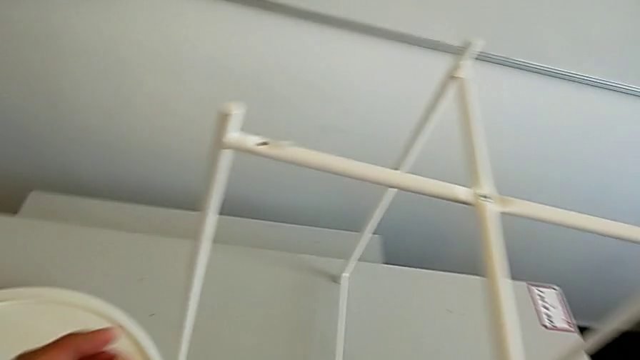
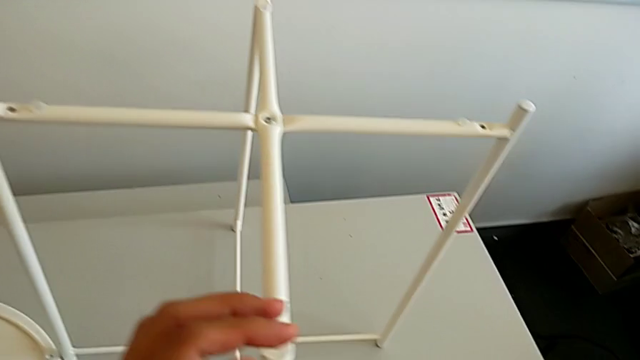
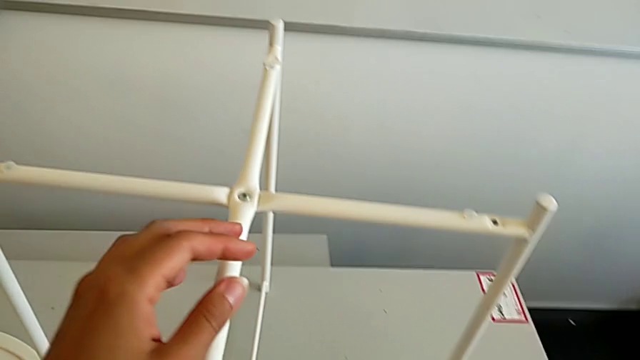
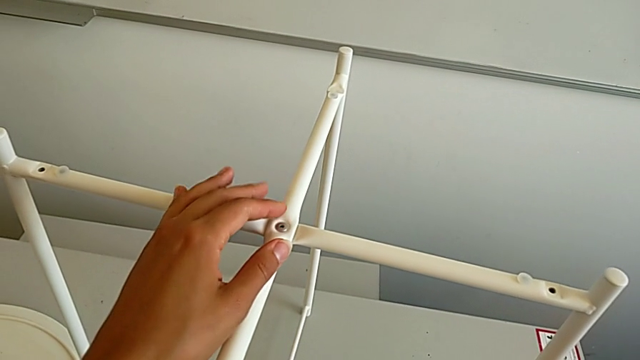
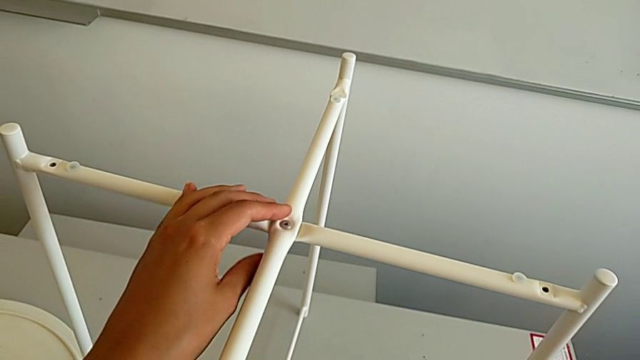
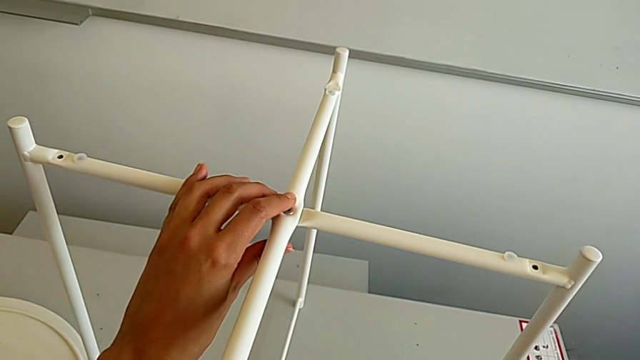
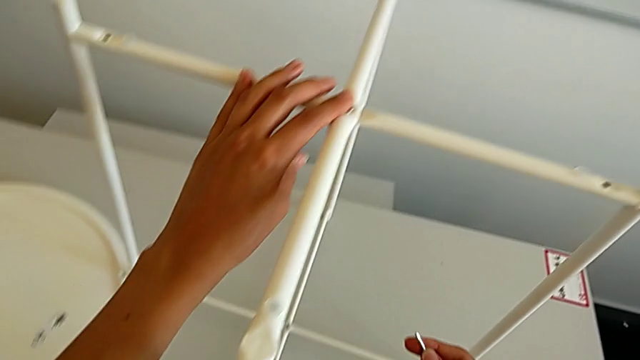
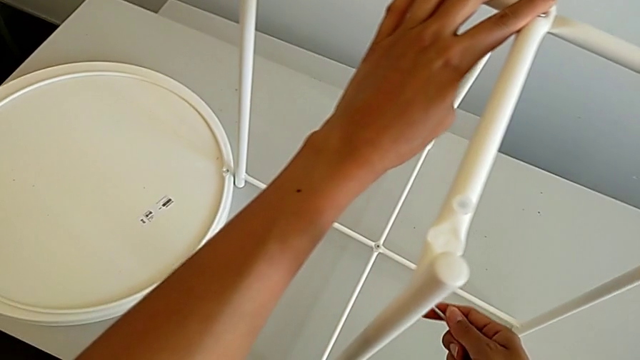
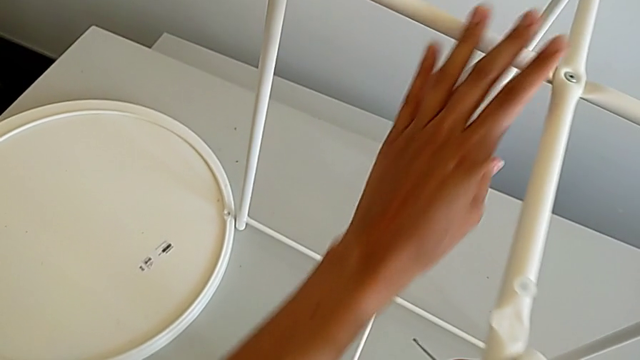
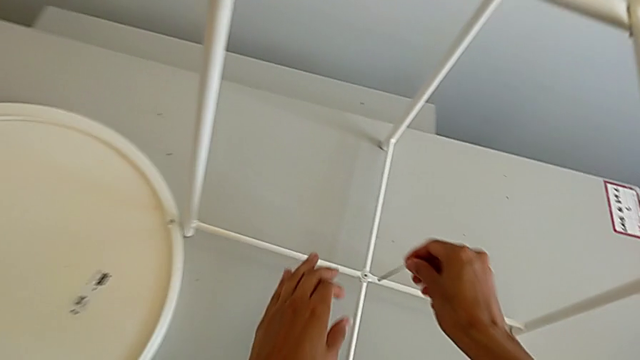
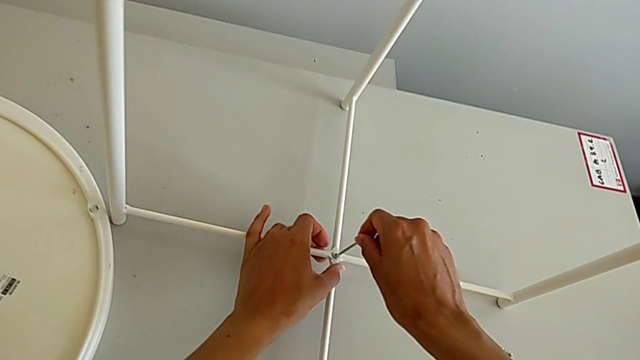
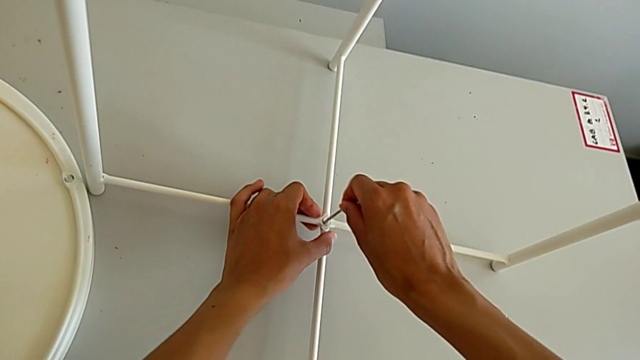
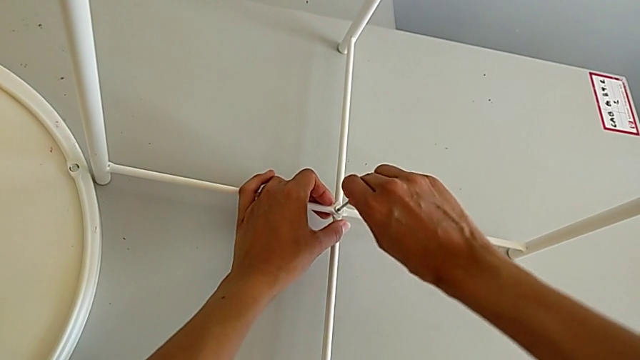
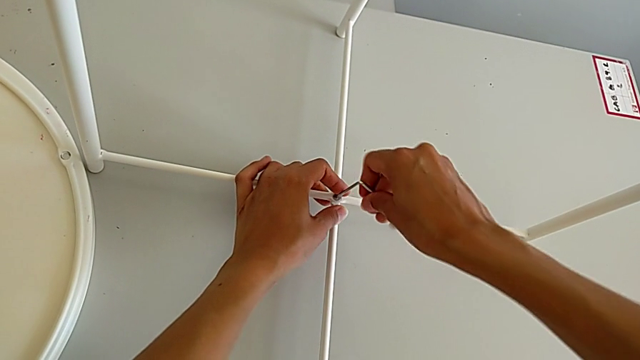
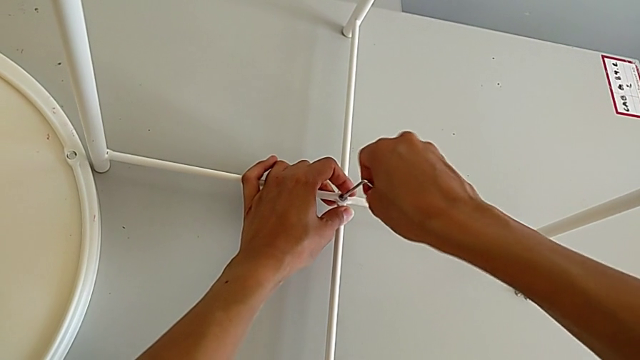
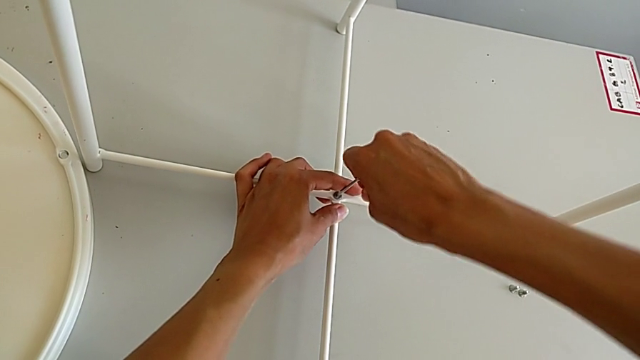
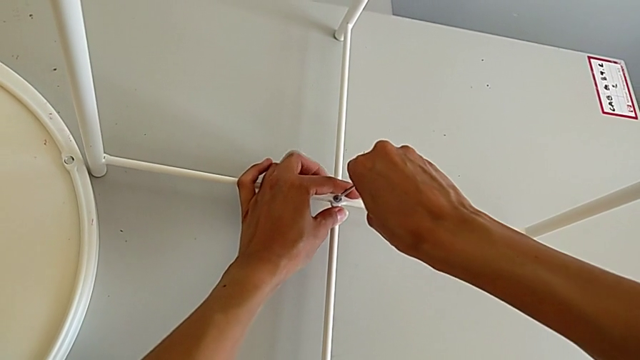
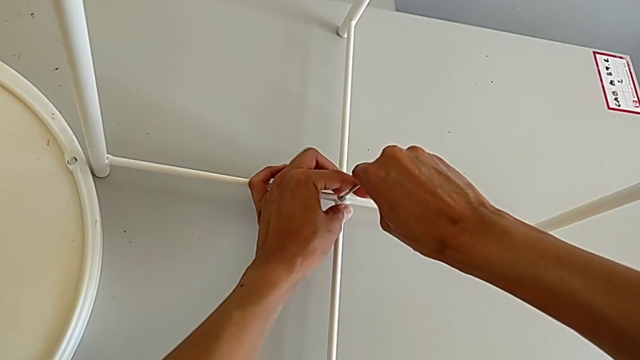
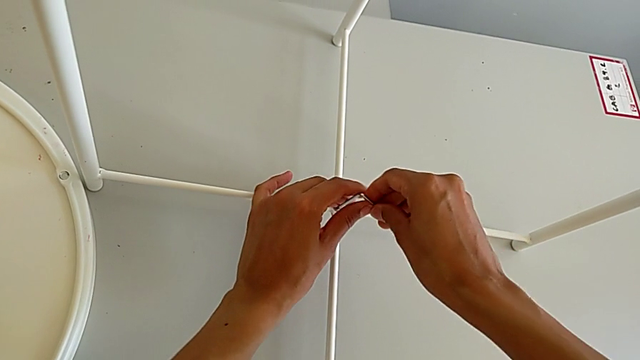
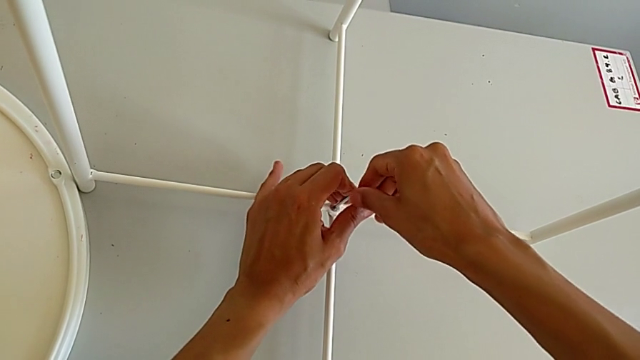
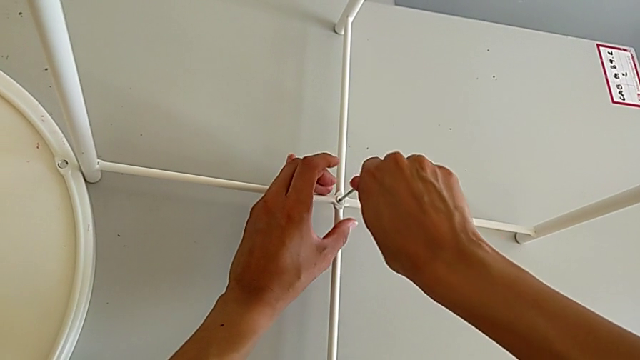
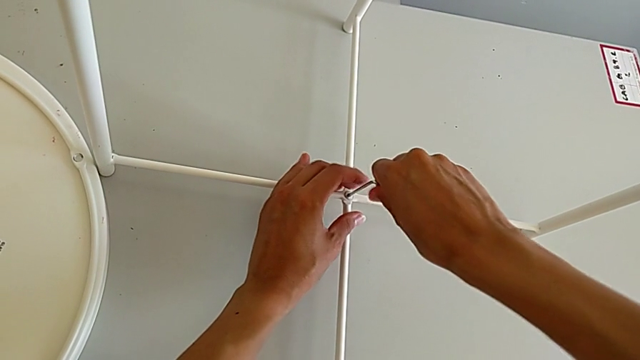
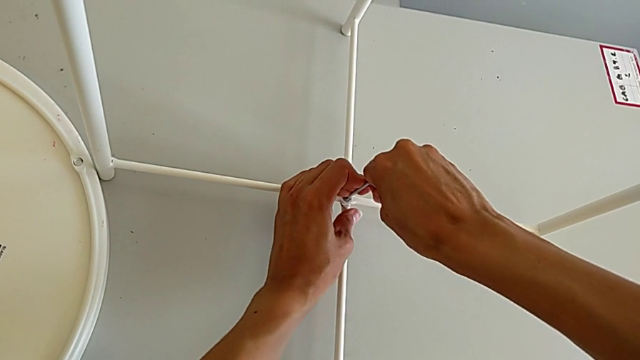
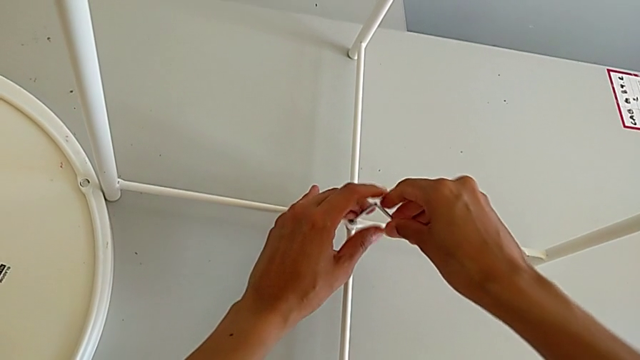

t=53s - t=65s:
The camera wearer is unscrewing the bottom hex socket head of the base. They grab the Allen wrench, approach the hex socket head, insert the Allen wrench, unscrew the hex socket head and withdraw the Allen wrench.

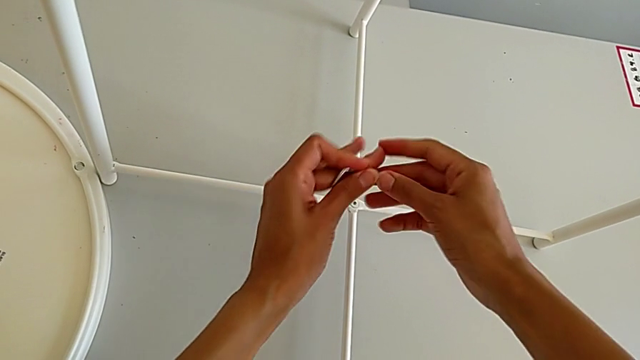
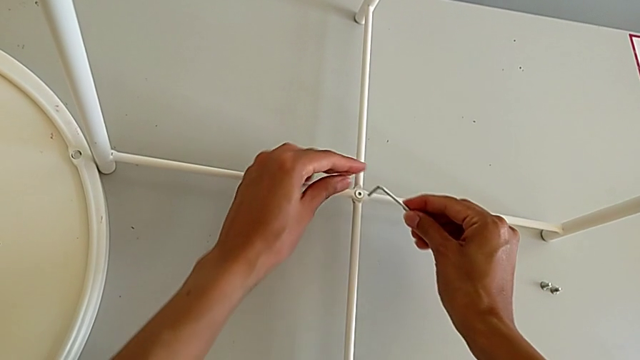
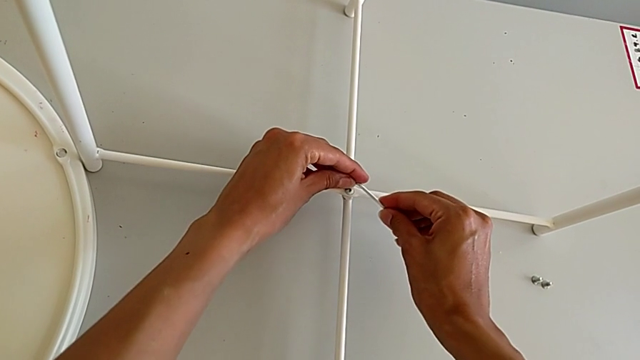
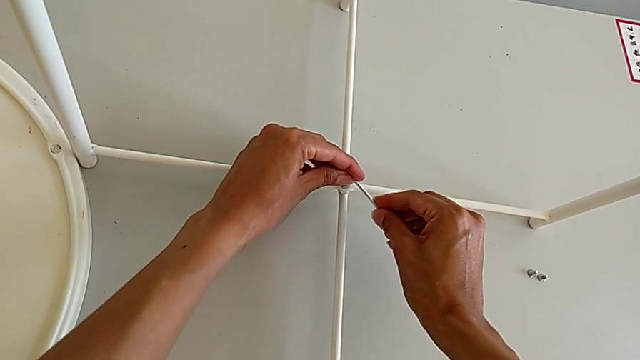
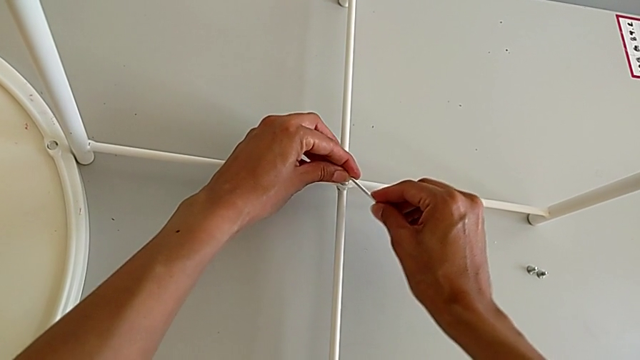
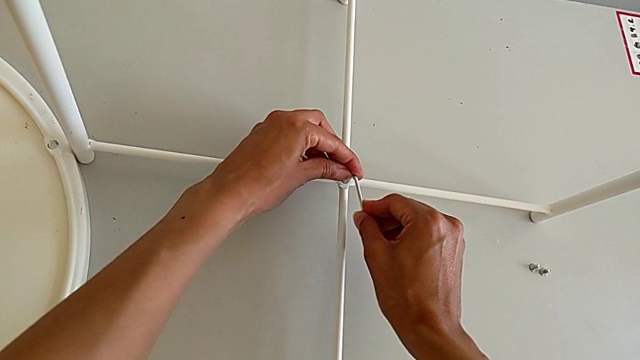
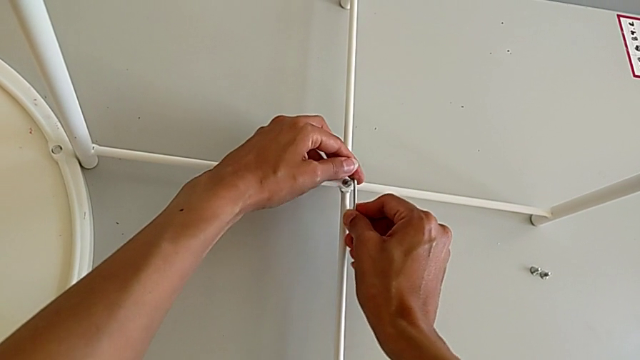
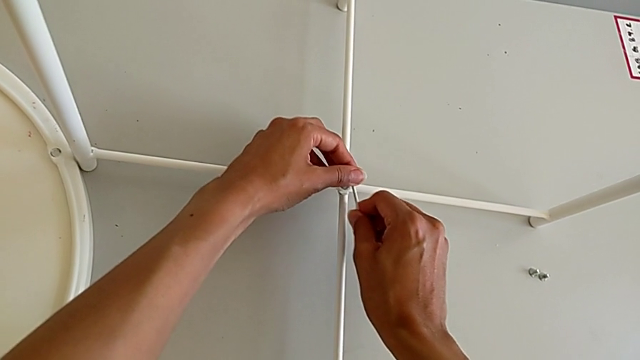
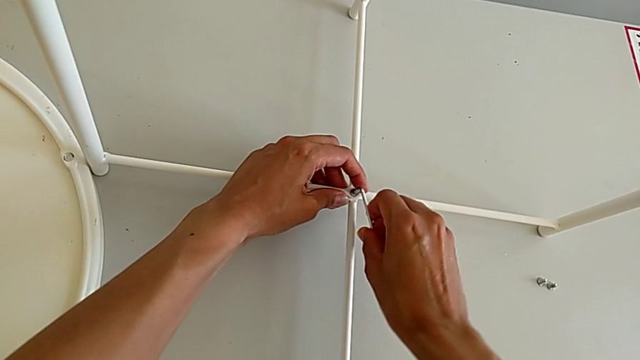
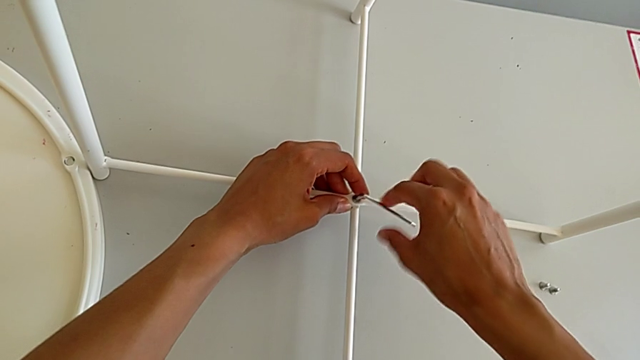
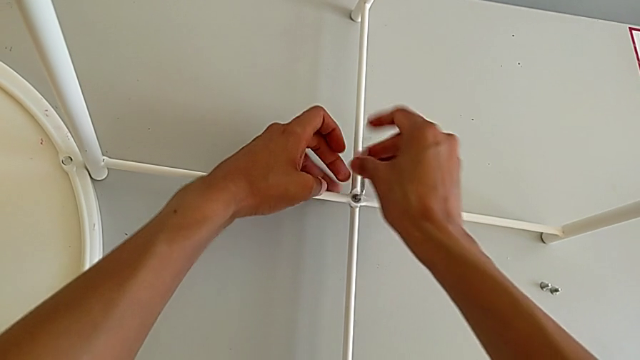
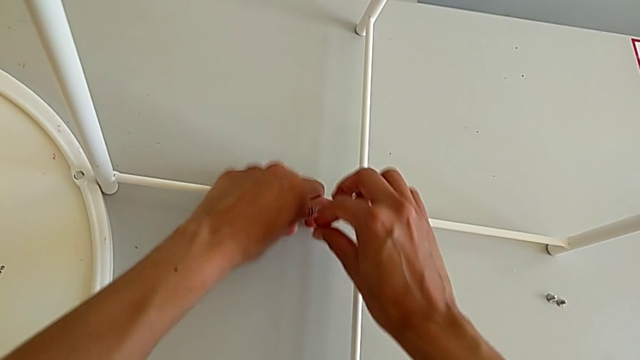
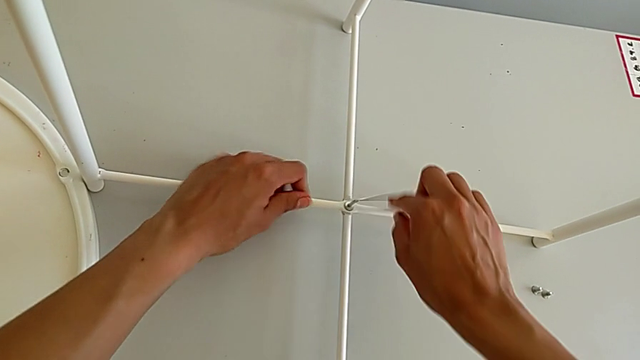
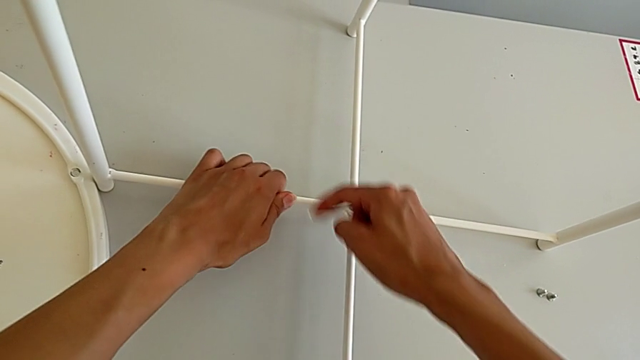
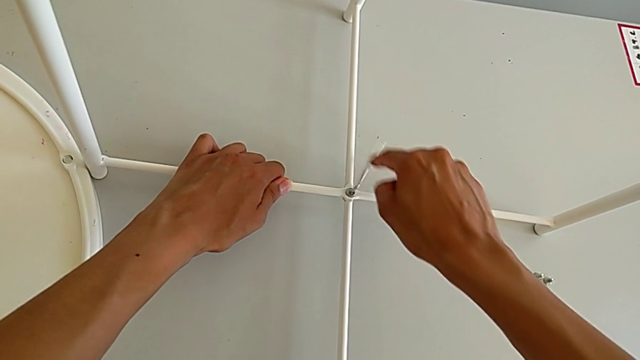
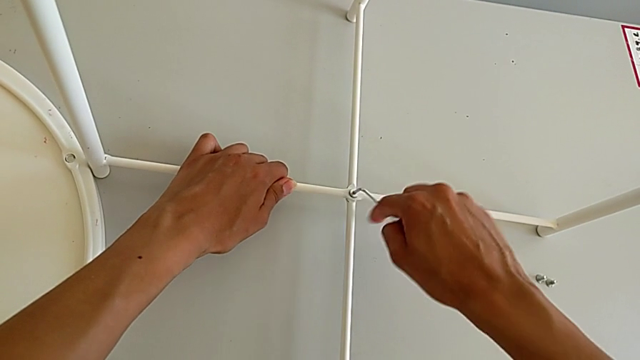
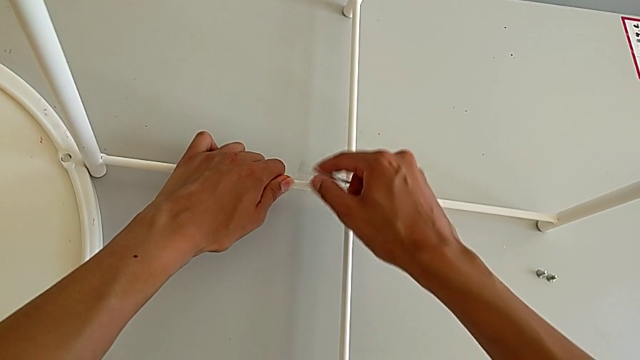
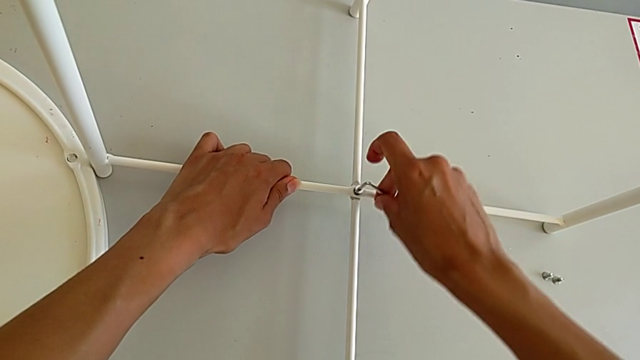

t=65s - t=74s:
The camera wearer is unscrewing the bottom hex socket head of the base. They rotate the Allen wrench, insert it and unscrew the hex socket head.
